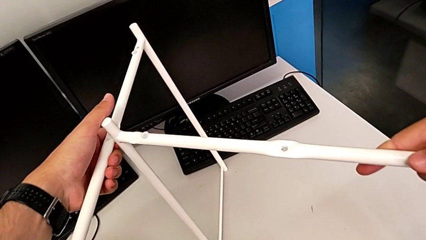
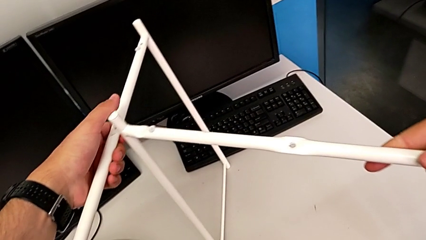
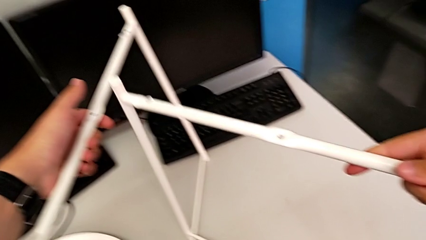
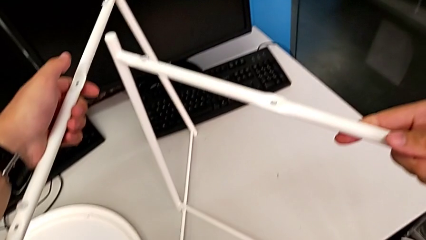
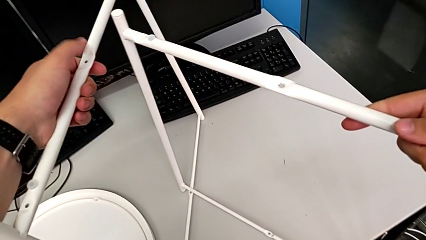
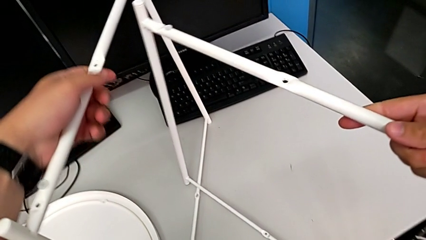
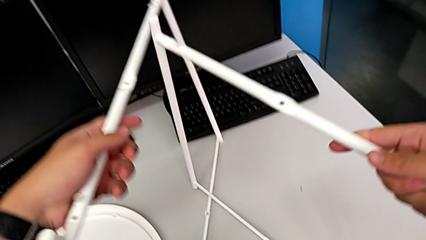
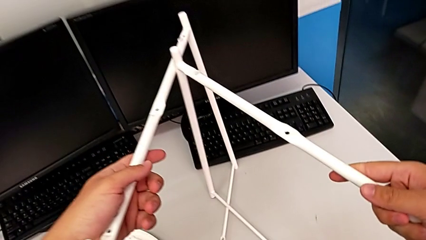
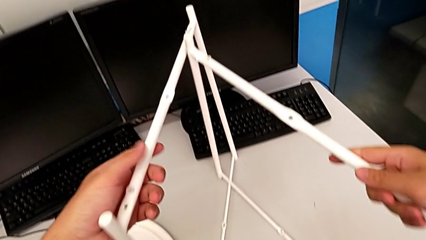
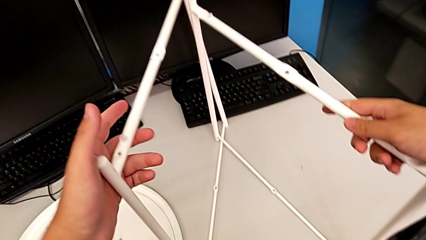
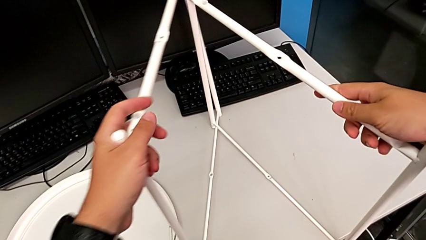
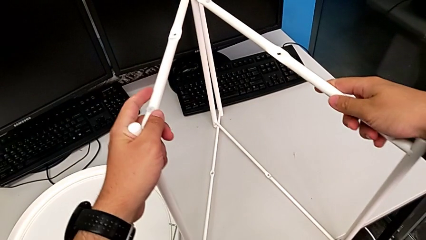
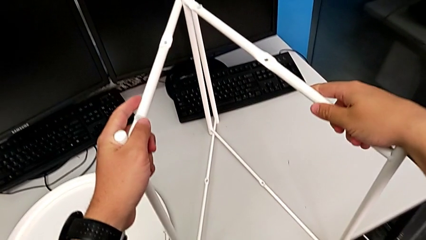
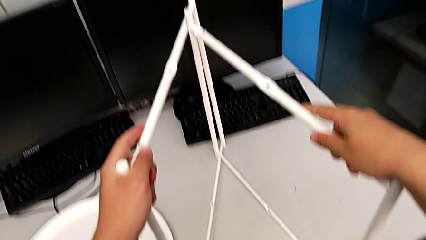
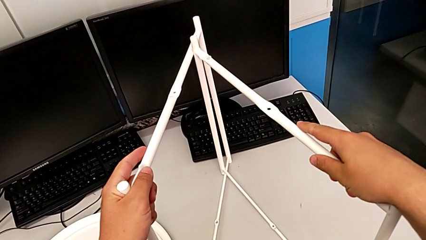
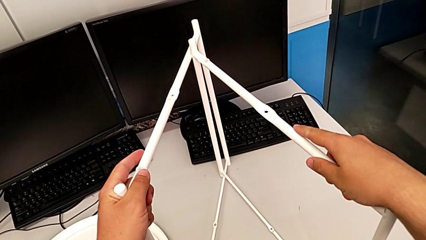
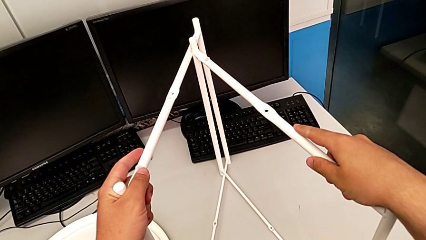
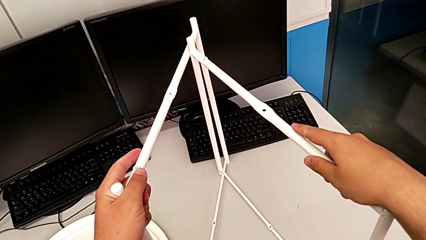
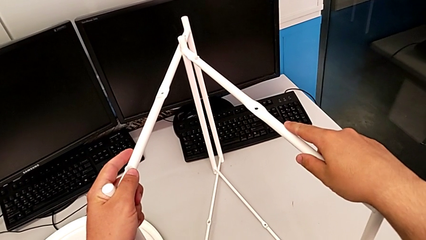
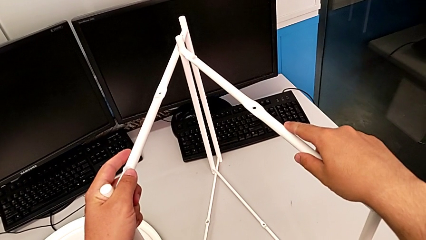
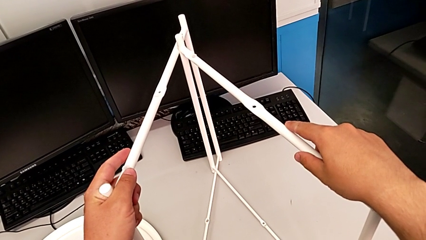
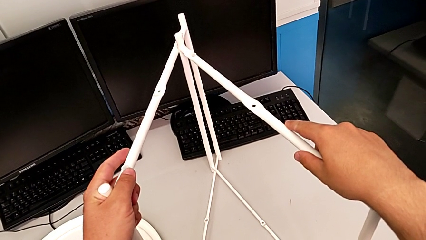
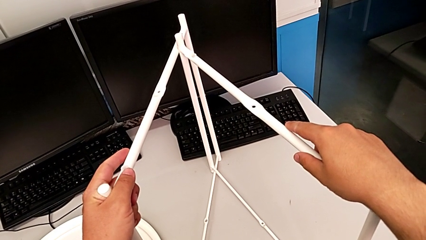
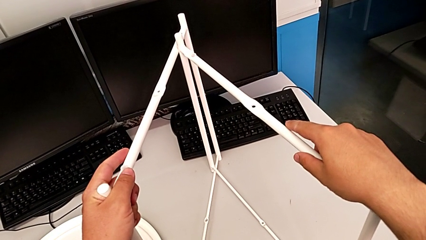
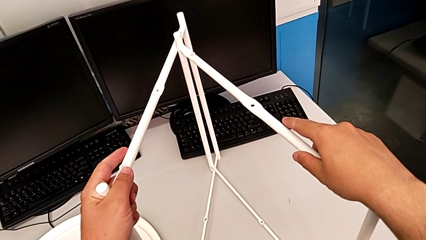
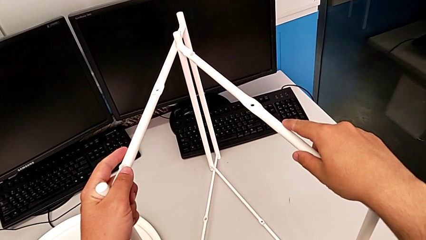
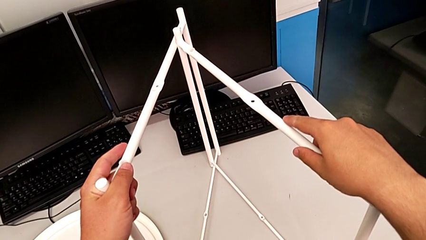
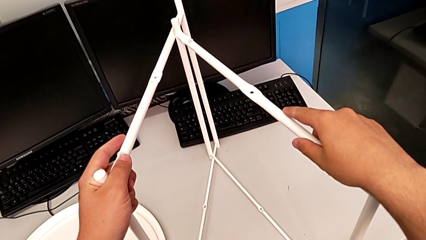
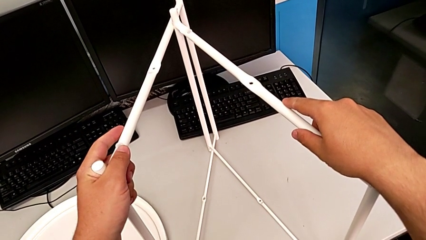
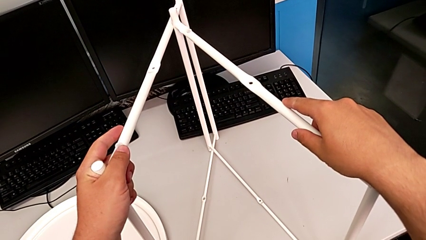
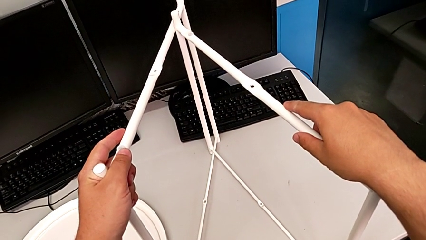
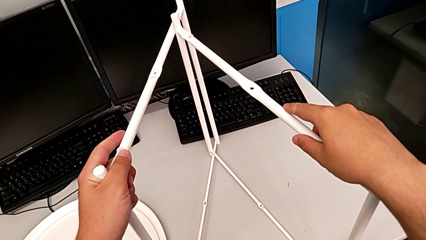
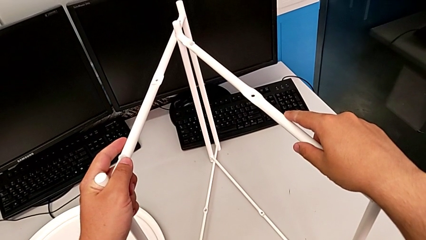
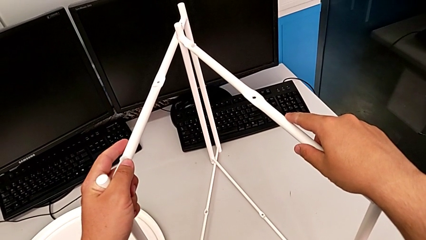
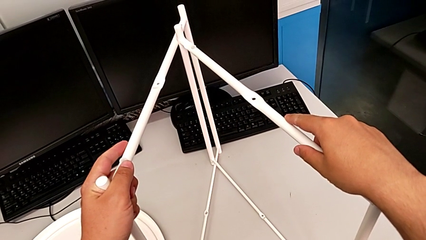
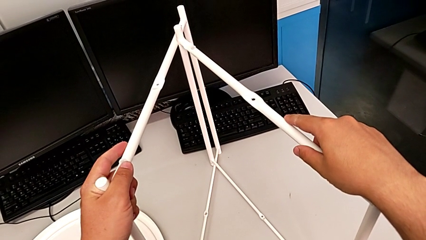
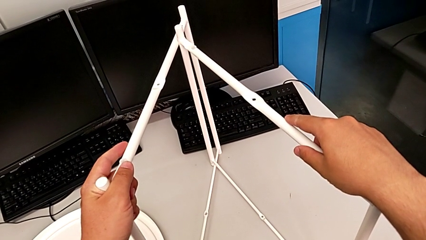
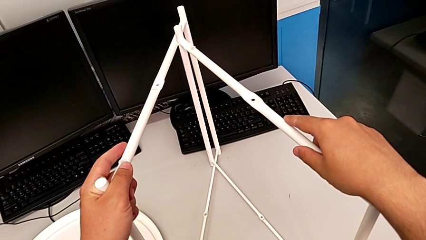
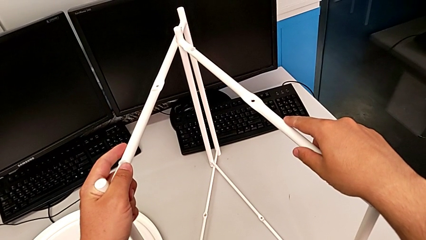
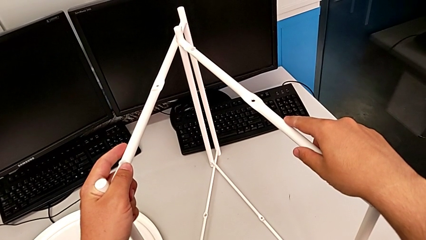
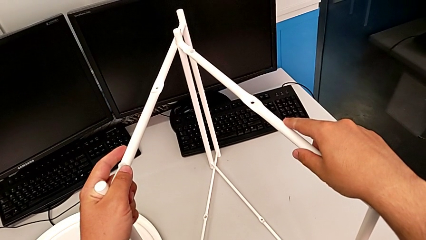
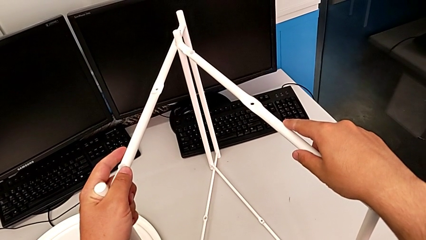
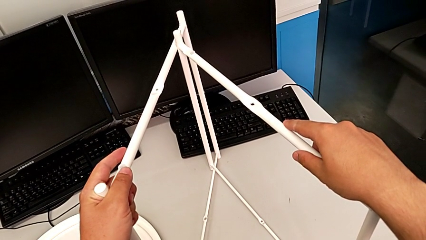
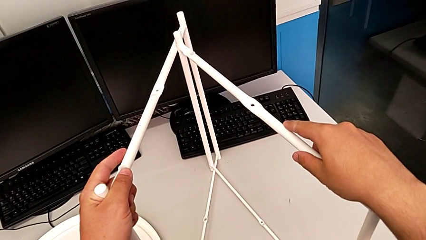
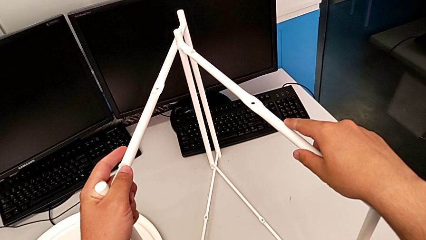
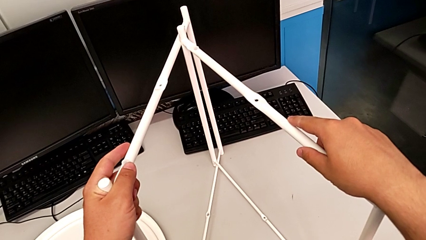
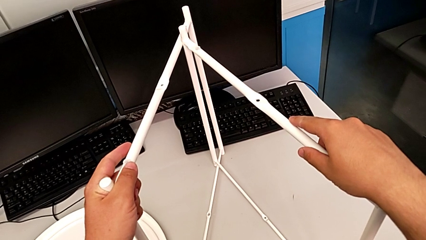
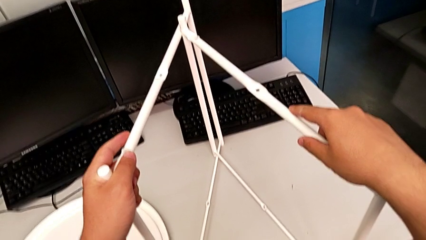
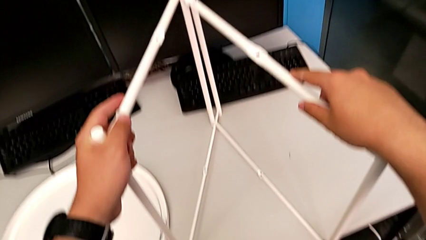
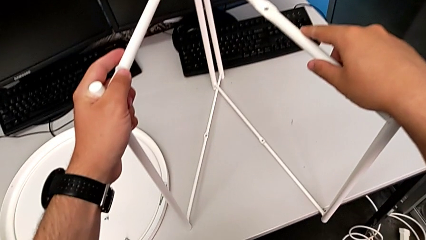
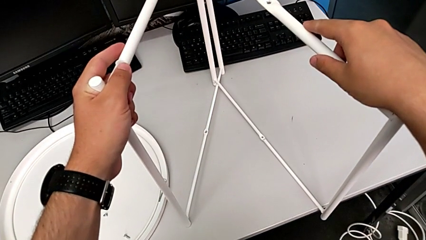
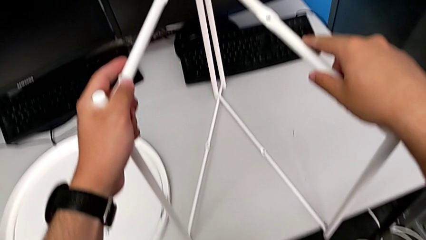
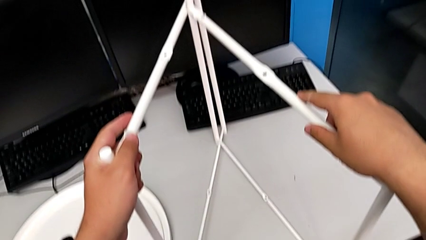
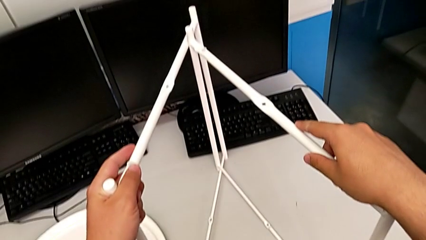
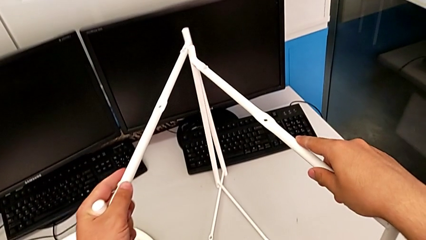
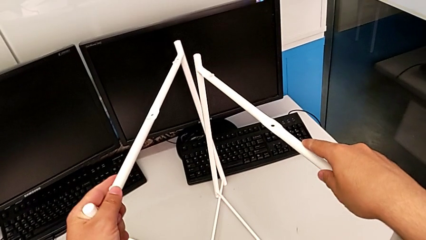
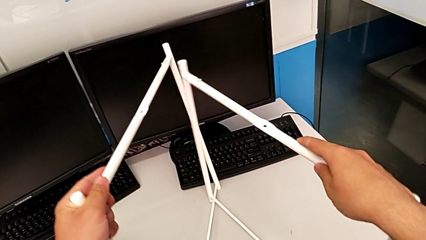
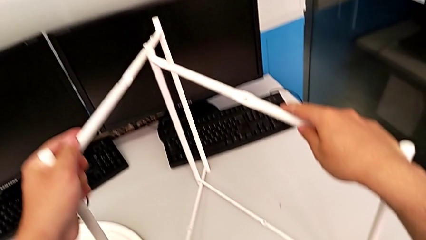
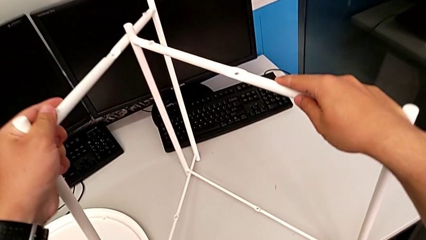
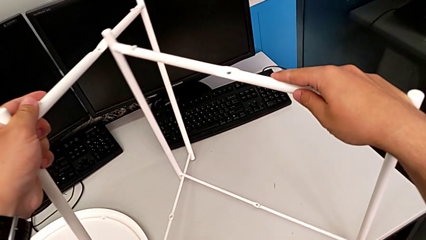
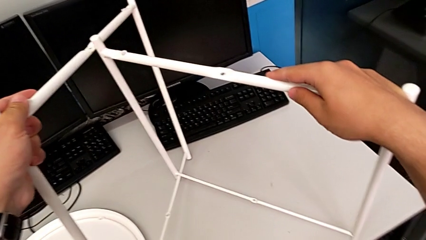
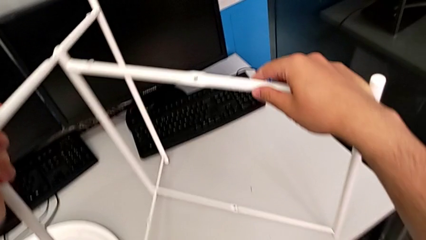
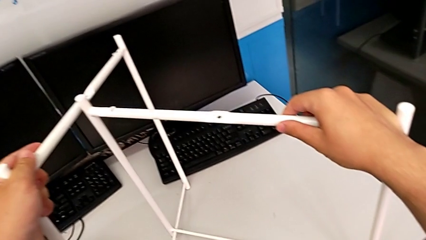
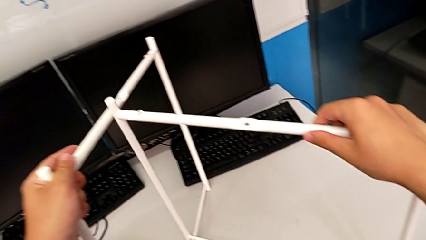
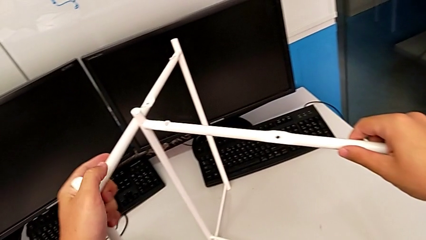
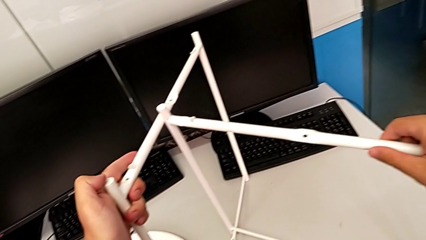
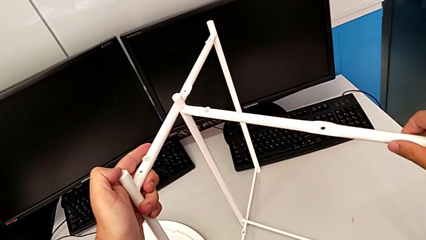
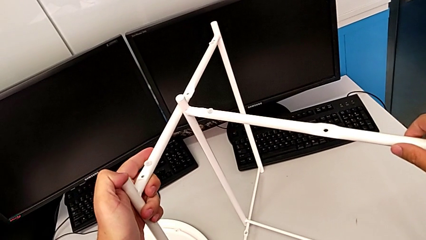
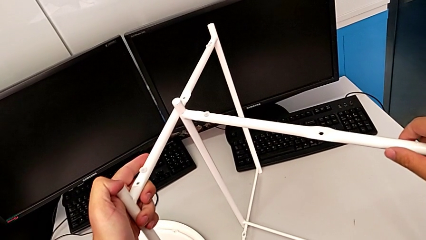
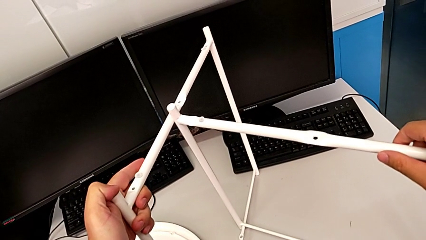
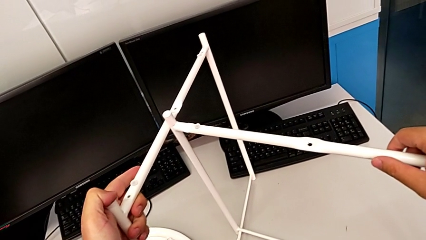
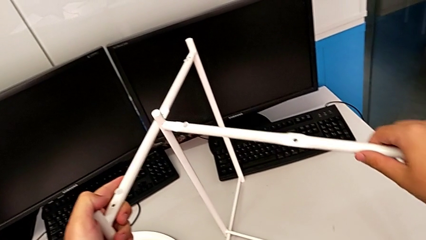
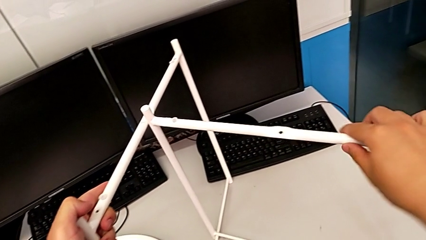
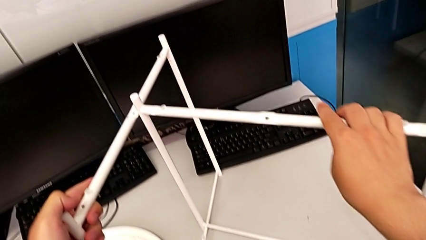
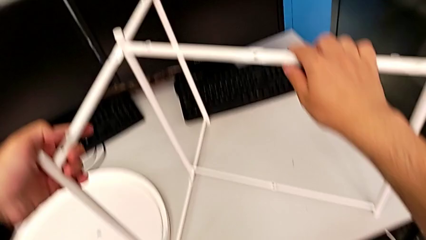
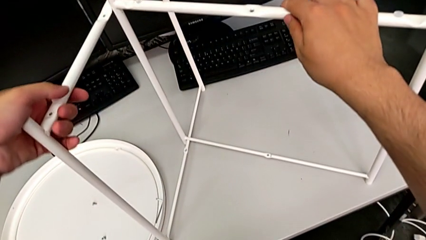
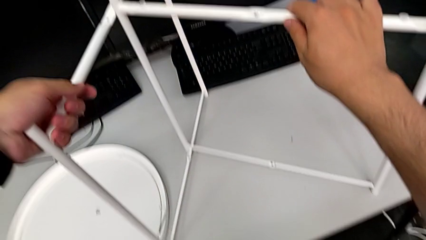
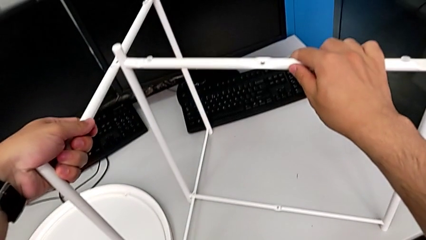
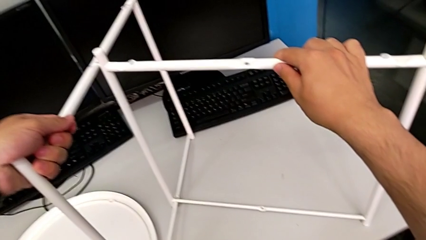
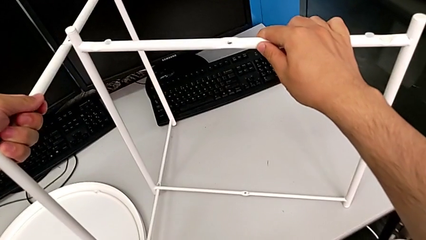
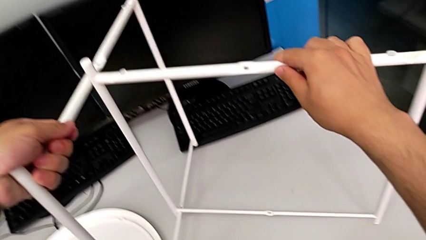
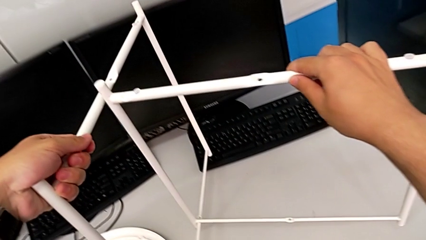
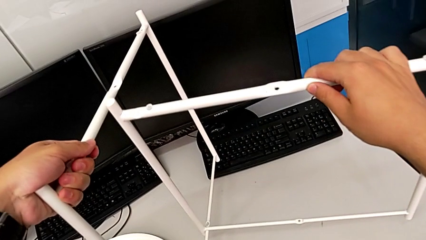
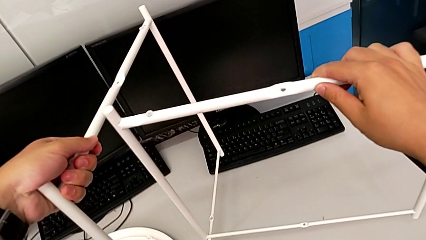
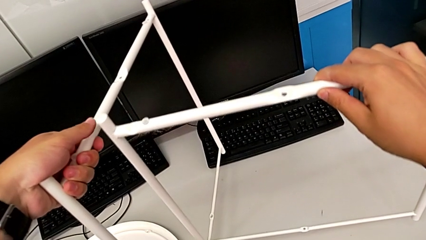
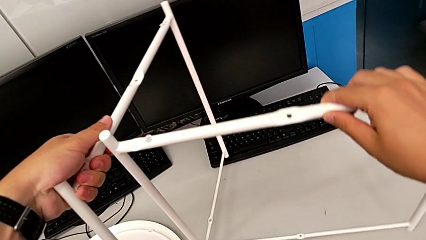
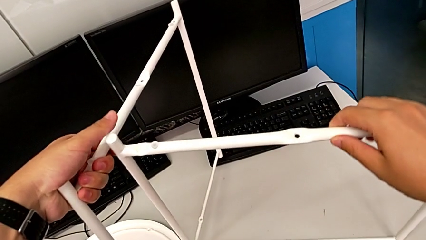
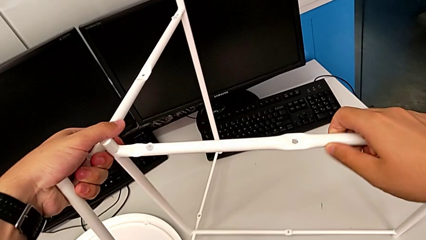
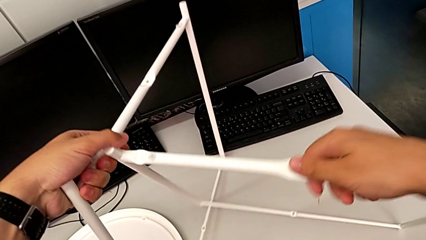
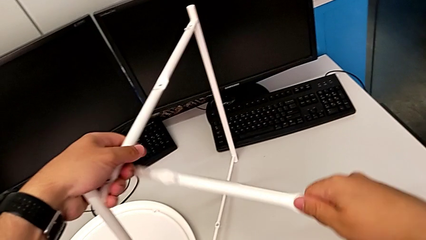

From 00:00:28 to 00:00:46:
The camera wearer is assembling the legs together. They slide the leg, hold it, inspect it, align it, hold it and lift it.
